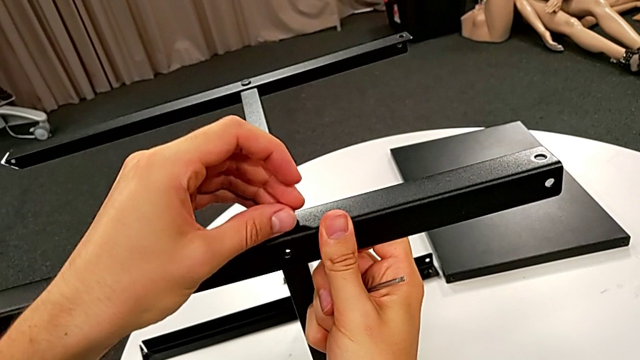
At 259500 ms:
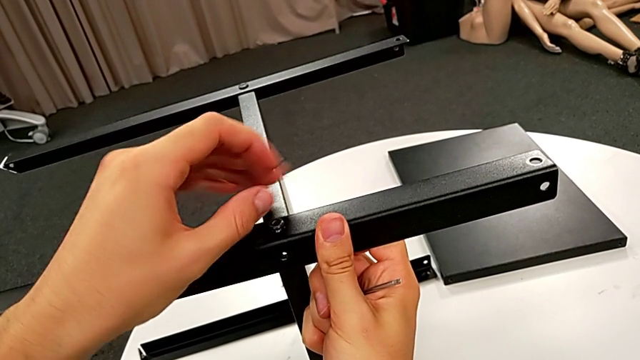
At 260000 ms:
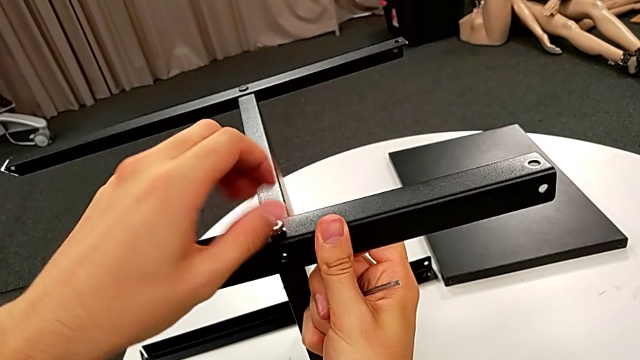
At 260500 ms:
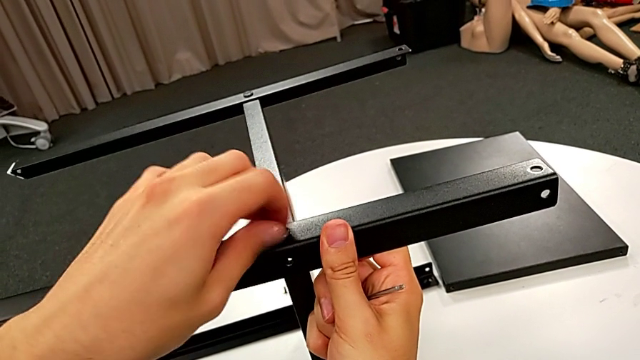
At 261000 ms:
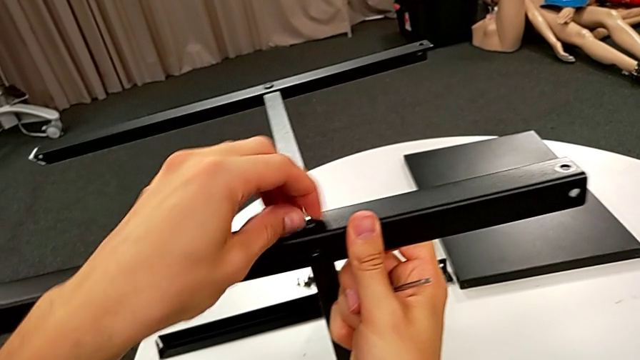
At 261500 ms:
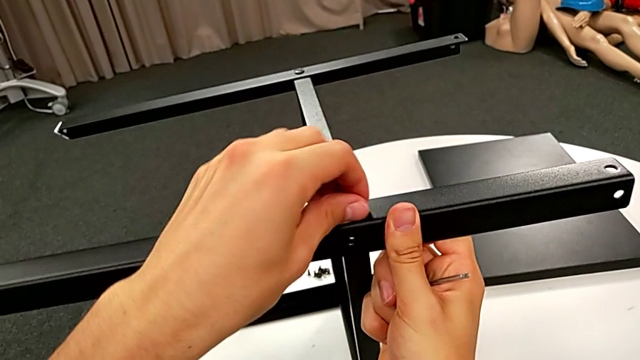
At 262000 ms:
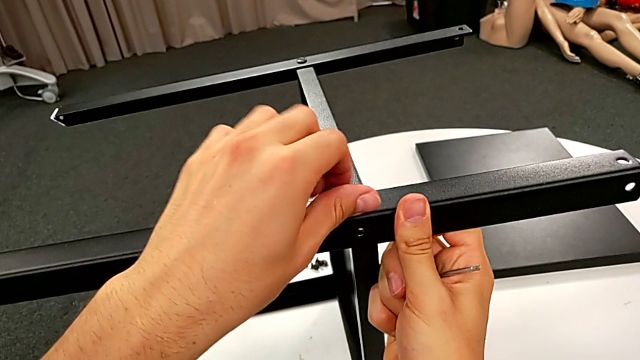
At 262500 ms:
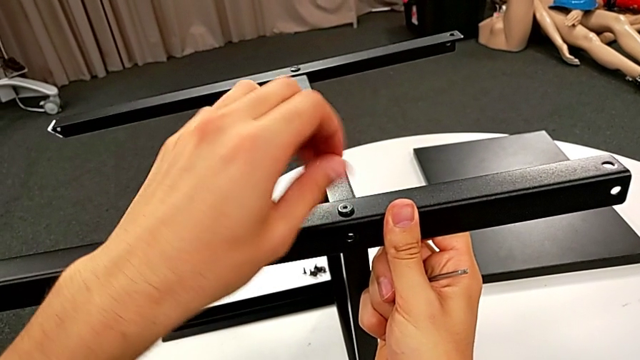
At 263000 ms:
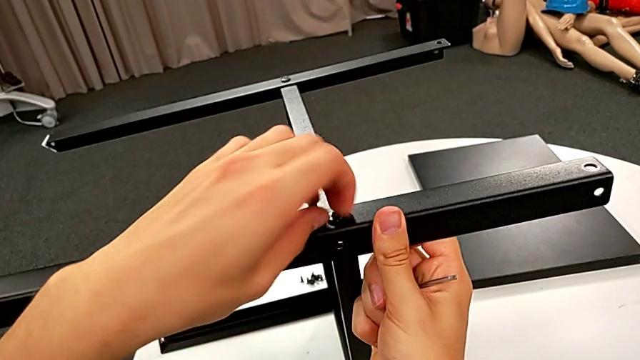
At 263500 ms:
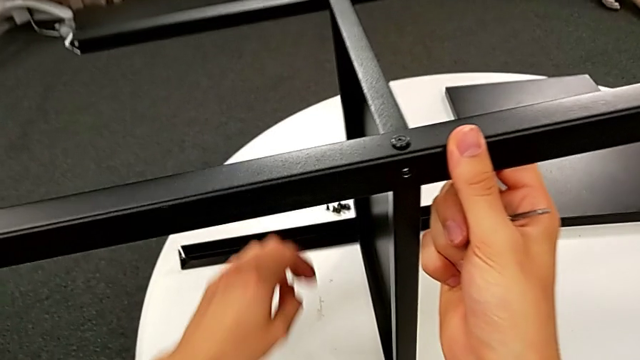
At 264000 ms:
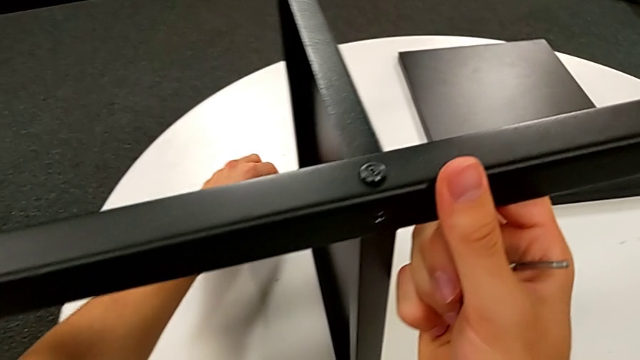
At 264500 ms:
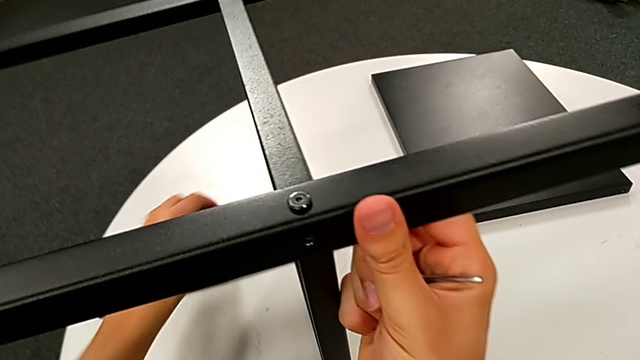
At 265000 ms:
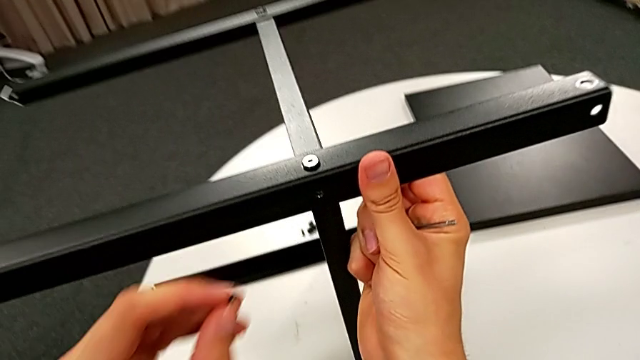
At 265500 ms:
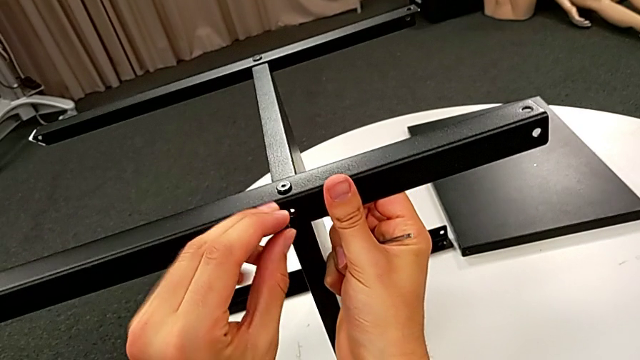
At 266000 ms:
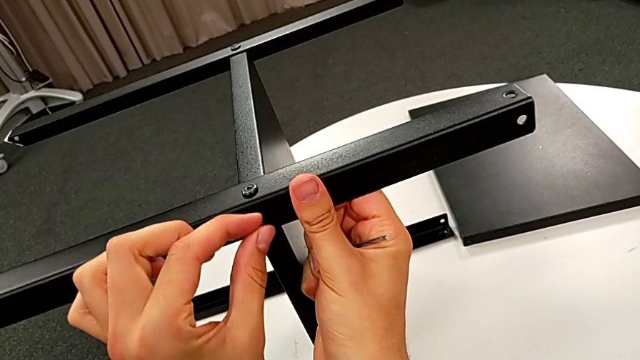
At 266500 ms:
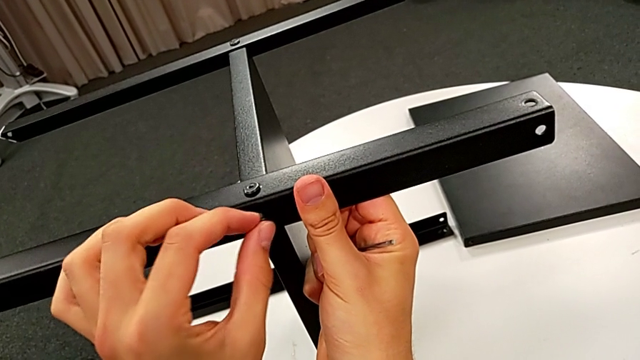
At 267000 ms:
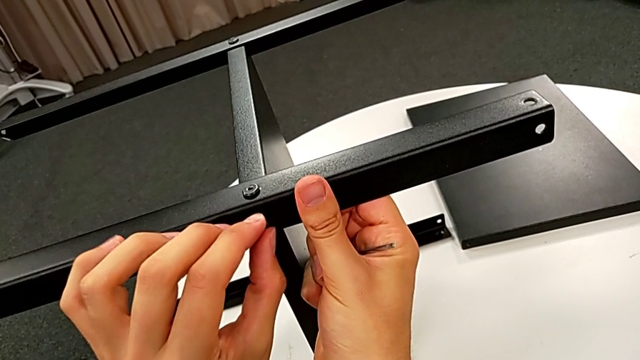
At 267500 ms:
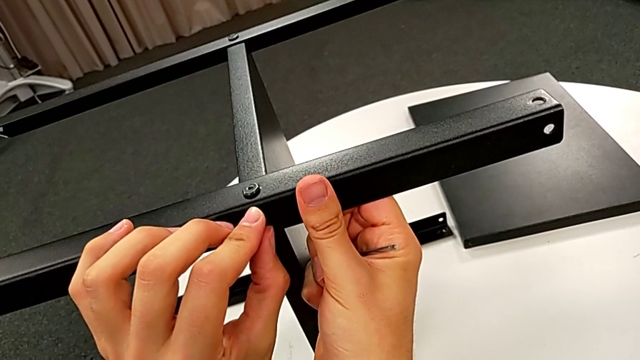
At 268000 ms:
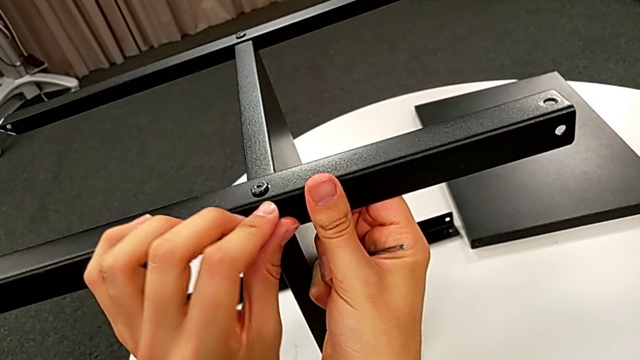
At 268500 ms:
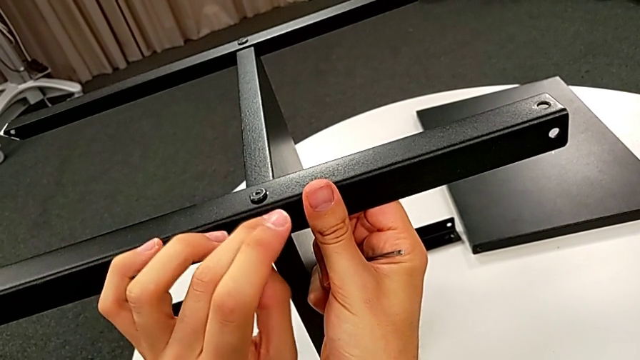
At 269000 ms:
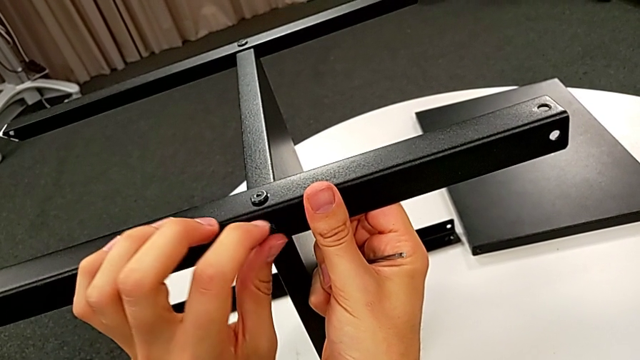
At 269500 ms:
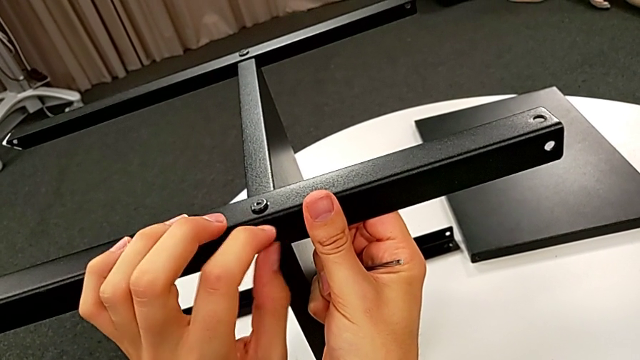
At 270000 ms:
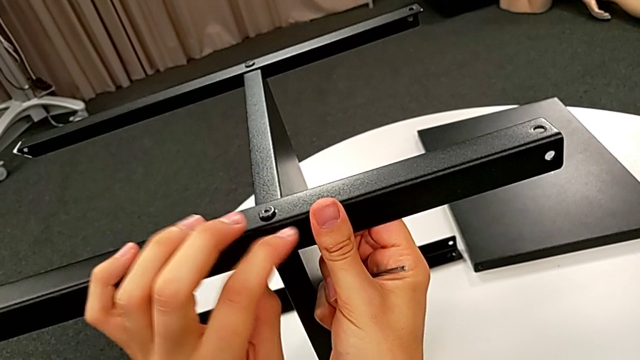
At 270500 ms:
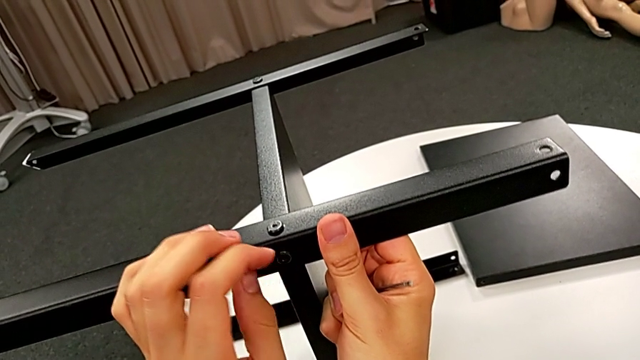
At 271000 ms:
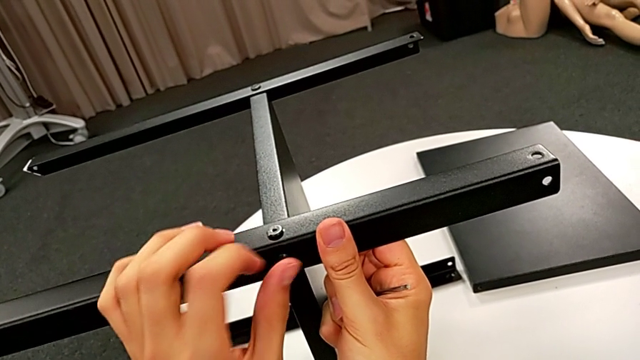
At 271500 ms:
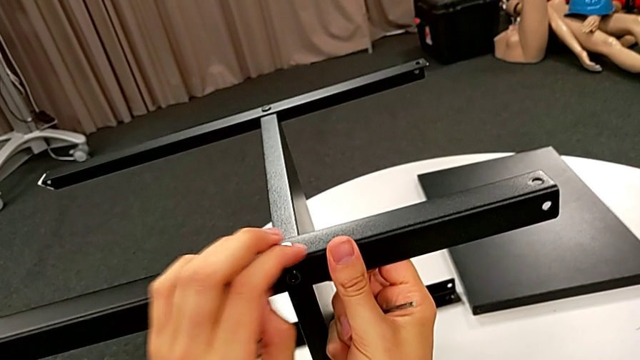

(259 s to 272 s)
The camera wearer is screwing the fourth leg into place. They screw the hex socket head, grab it, insert it and screw it.

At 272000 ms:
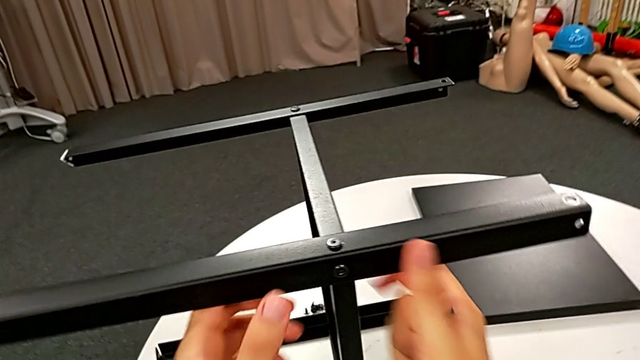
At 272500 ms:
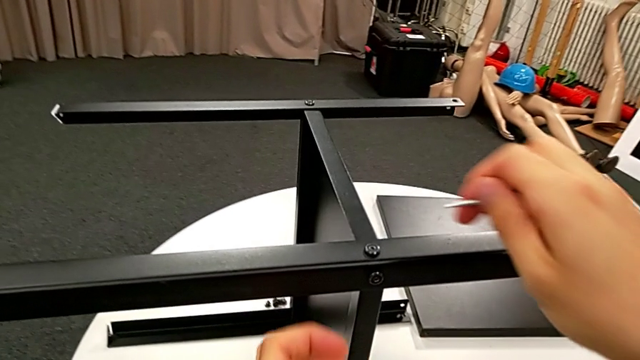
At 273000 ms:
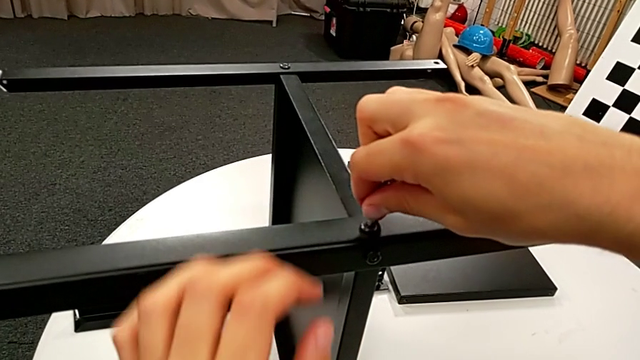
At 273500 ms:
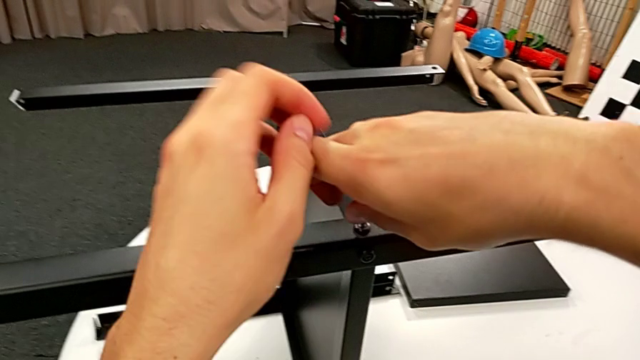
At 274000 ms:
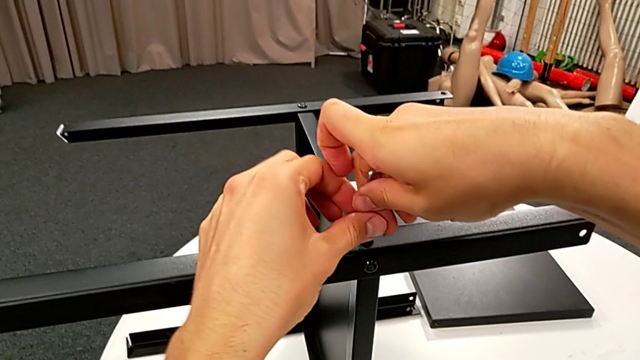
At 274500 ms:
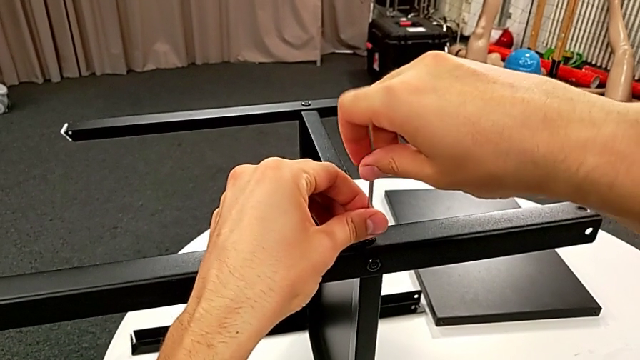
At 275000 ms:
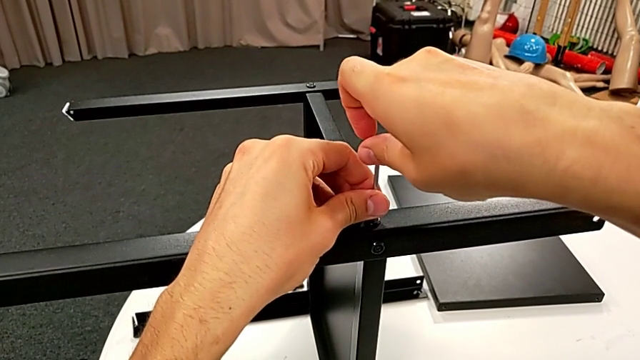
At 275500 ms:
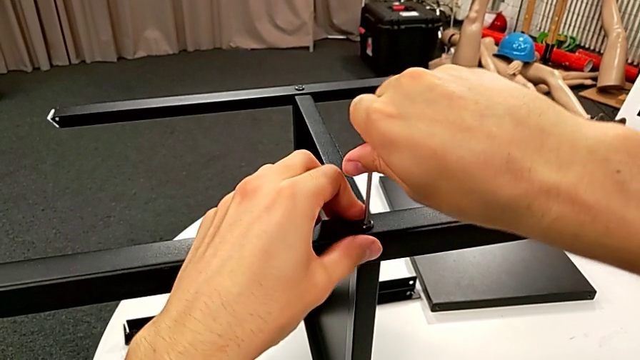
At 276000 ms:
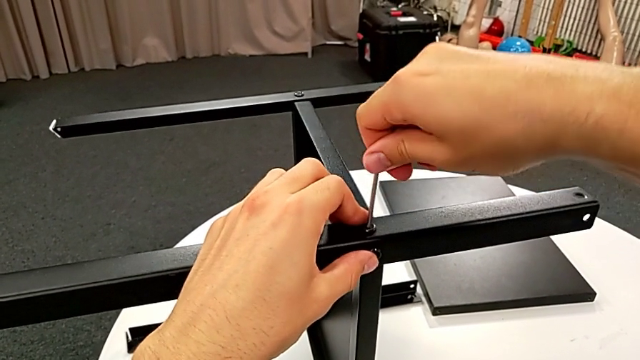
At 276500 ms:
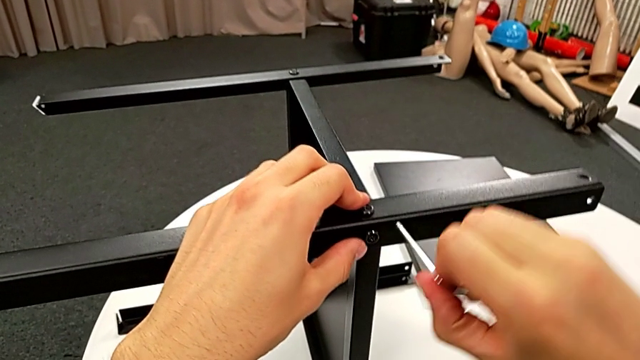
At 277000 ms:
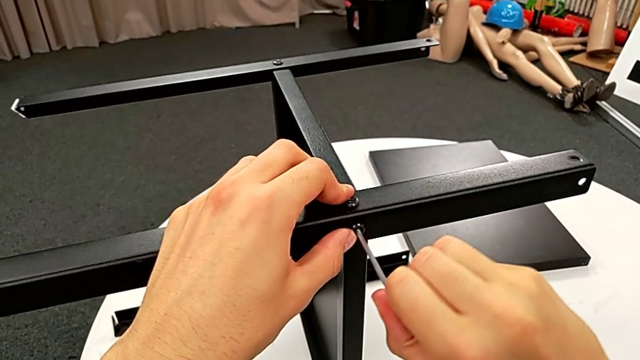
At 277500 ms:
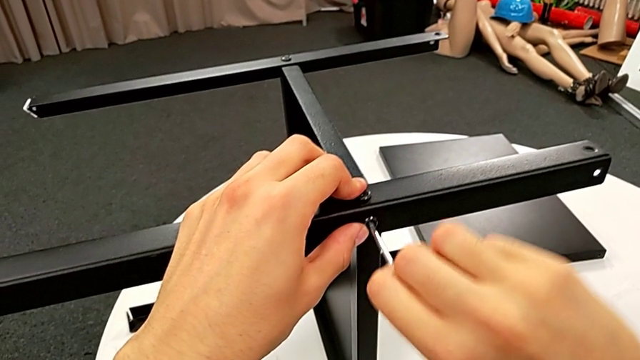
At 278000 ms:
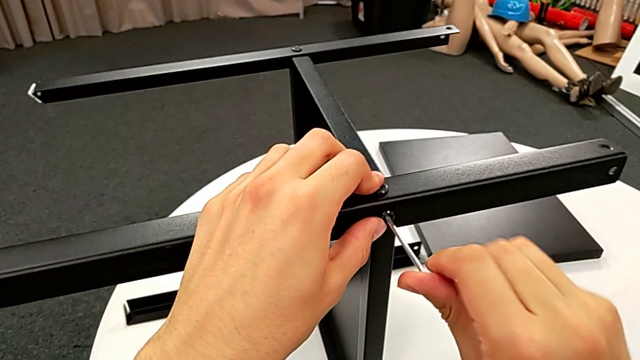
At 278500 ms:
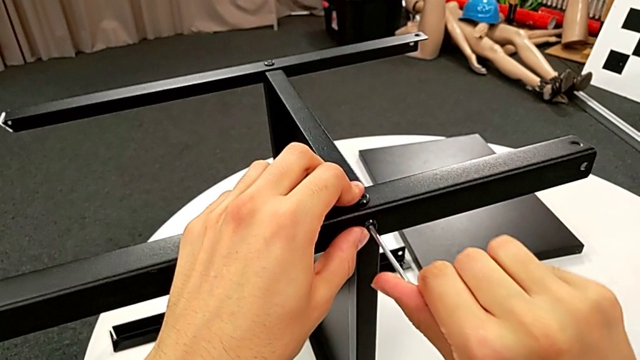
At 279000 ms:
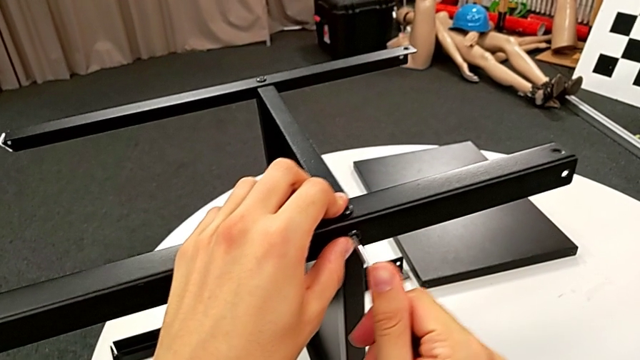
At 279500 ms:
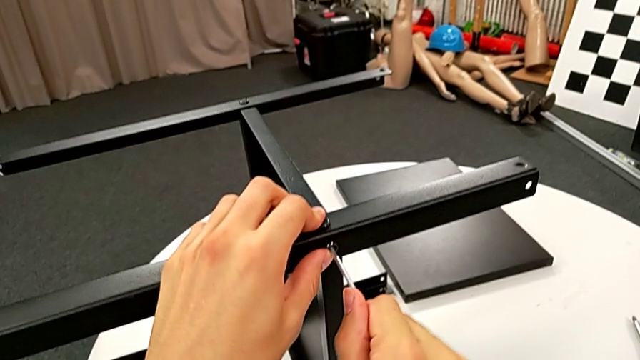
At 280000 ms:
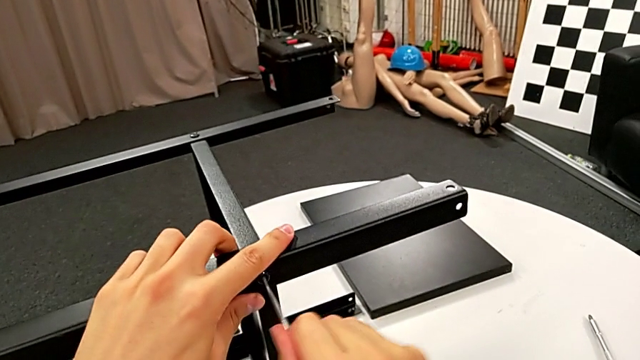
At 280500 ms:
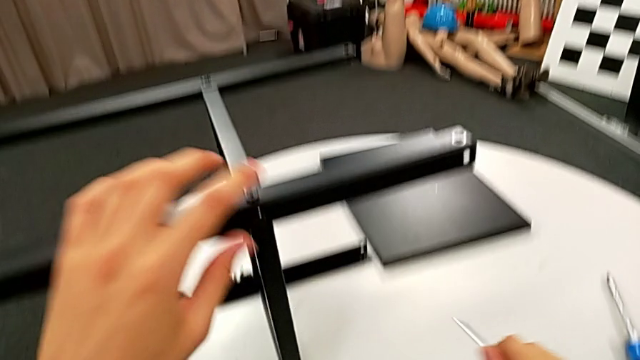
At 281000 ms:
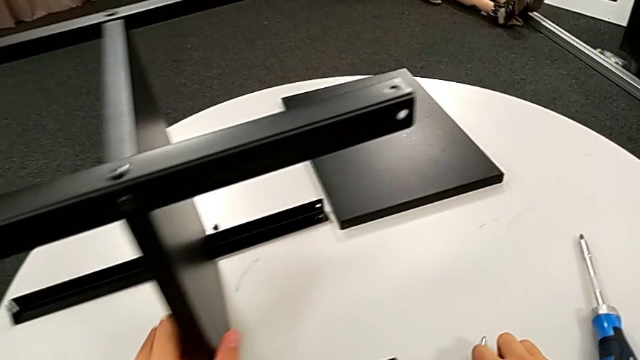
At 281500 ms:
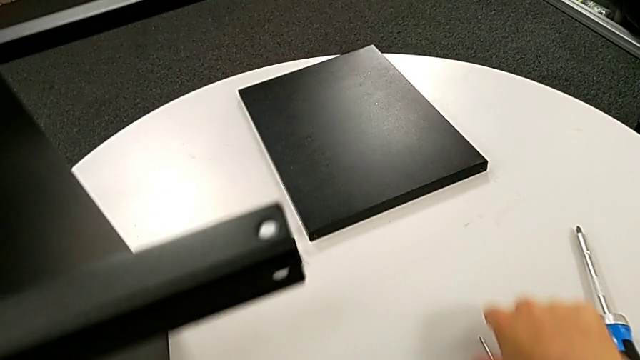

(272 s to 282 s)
The camera wearer is screwing the fourth leg into place. They insert the Allen wrench, screw the hex socket head, withdraw the Allen wrench, insert it, screw the hex socket head, withdraw the Allen wrench and place it.
